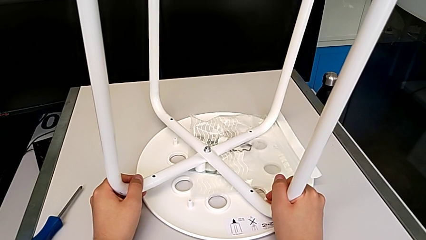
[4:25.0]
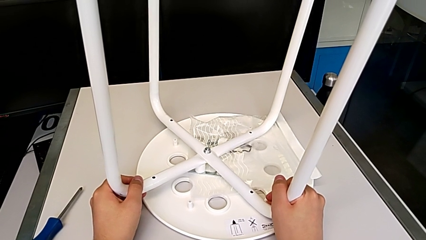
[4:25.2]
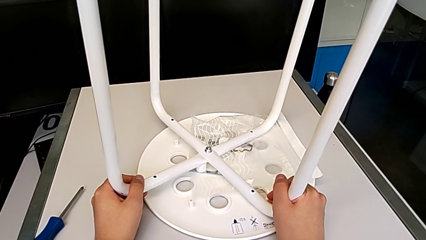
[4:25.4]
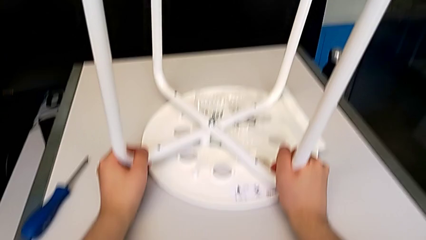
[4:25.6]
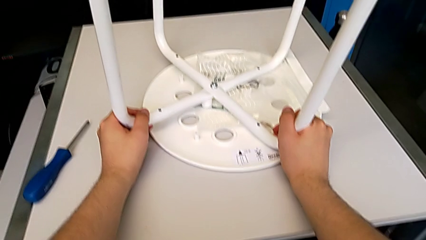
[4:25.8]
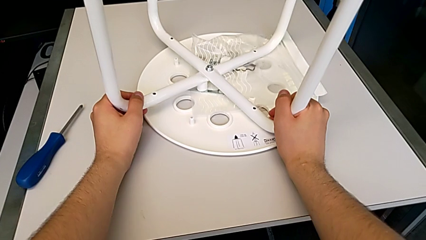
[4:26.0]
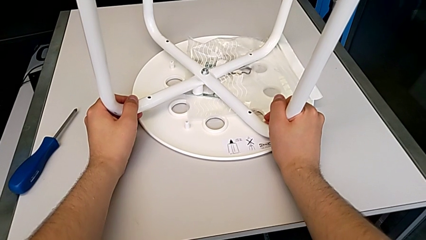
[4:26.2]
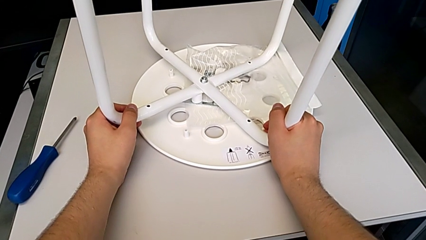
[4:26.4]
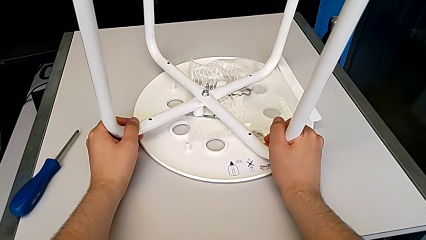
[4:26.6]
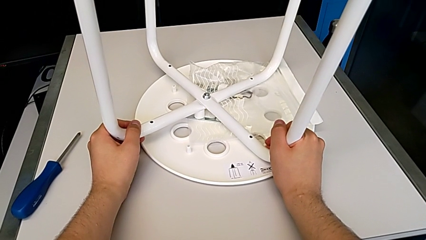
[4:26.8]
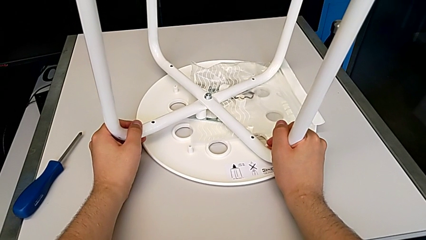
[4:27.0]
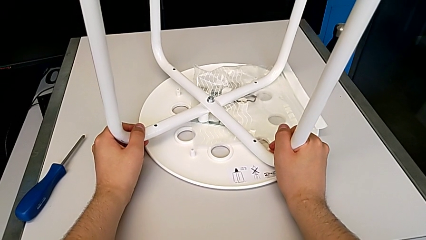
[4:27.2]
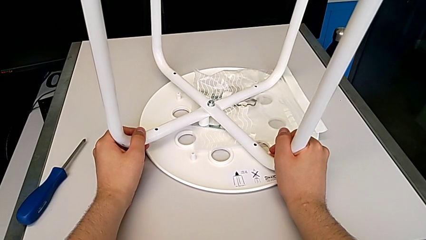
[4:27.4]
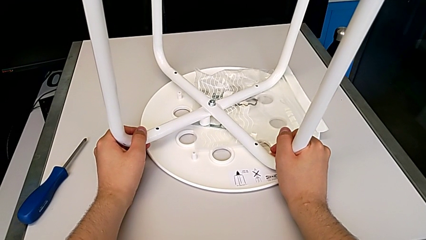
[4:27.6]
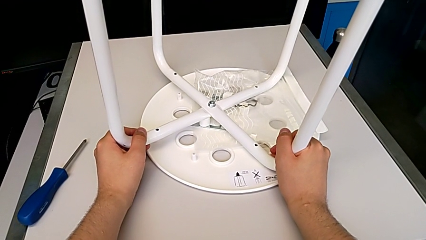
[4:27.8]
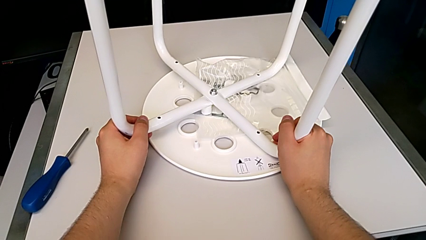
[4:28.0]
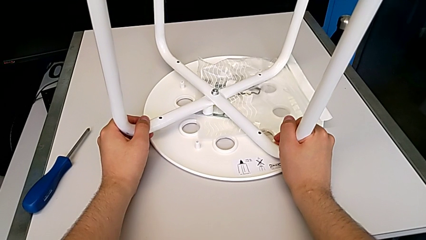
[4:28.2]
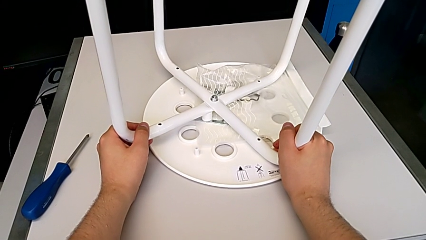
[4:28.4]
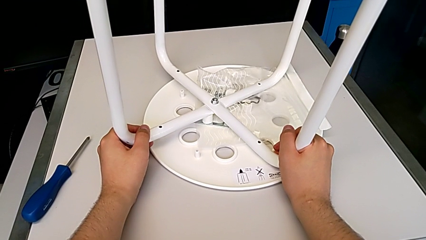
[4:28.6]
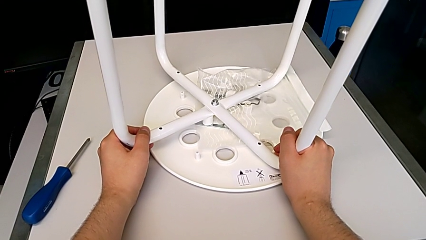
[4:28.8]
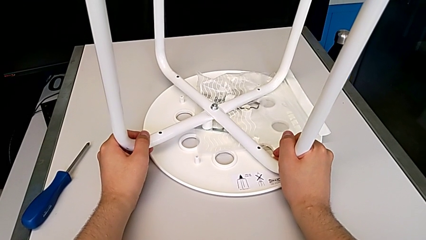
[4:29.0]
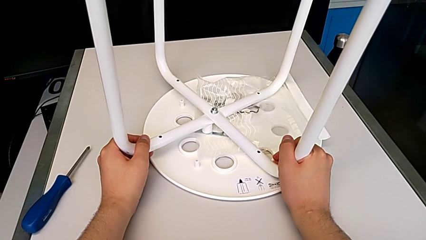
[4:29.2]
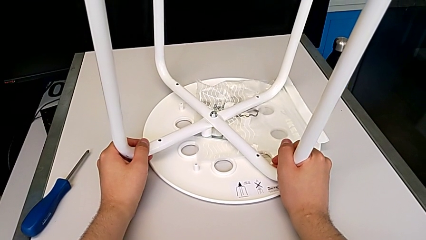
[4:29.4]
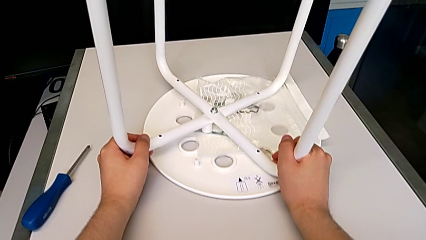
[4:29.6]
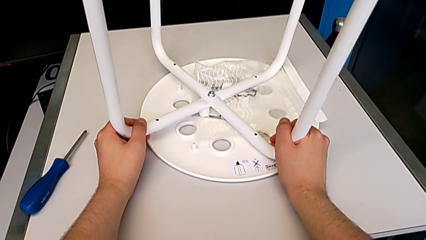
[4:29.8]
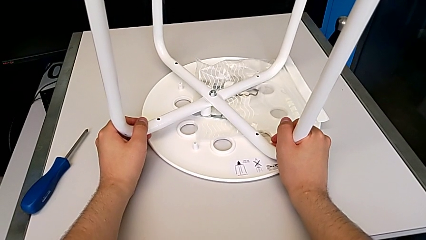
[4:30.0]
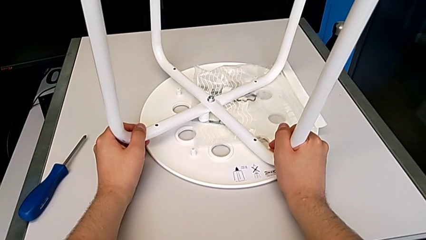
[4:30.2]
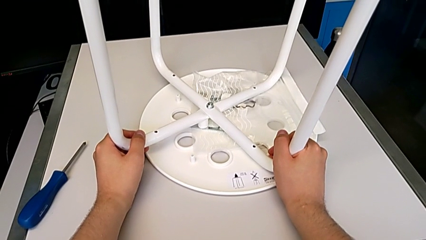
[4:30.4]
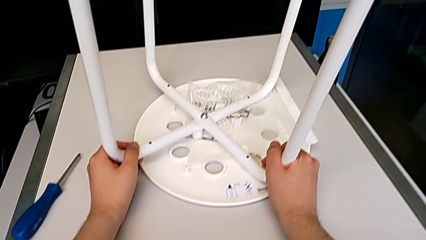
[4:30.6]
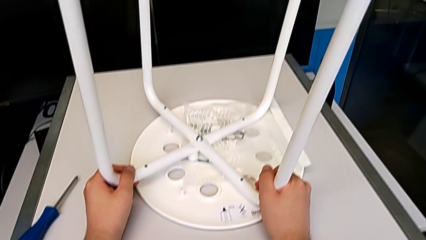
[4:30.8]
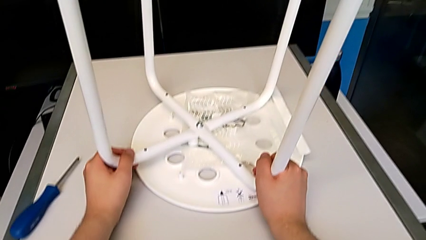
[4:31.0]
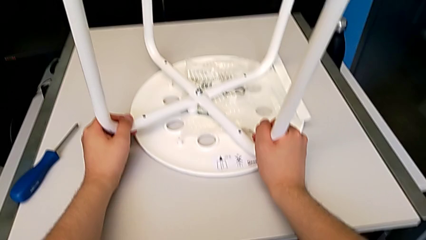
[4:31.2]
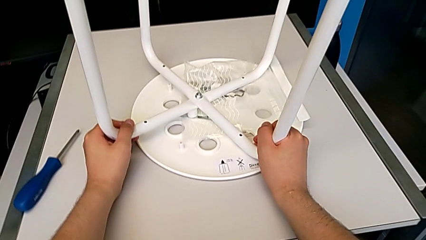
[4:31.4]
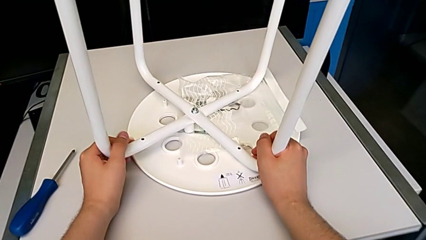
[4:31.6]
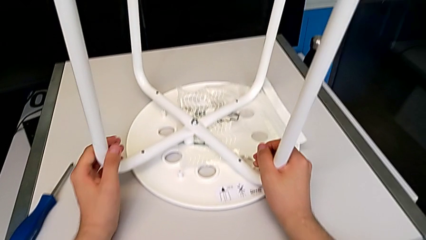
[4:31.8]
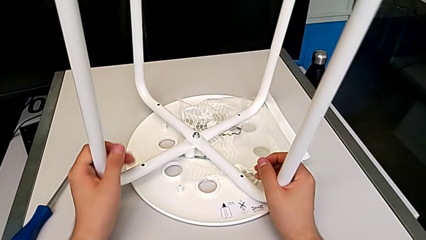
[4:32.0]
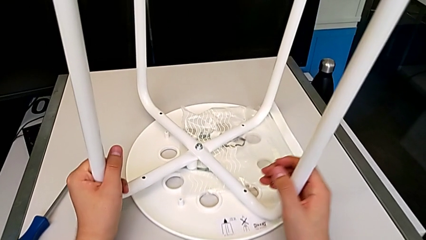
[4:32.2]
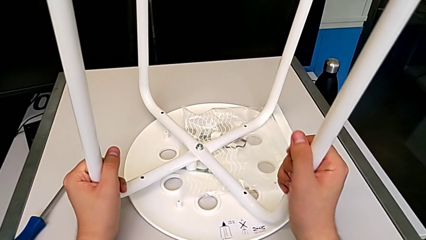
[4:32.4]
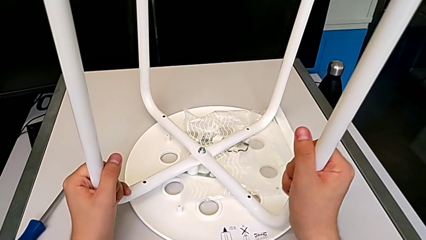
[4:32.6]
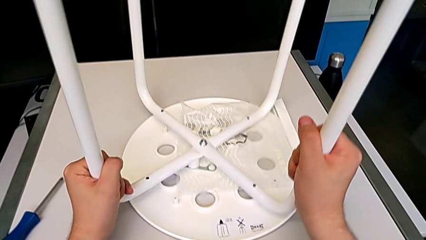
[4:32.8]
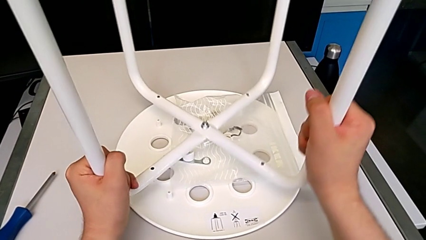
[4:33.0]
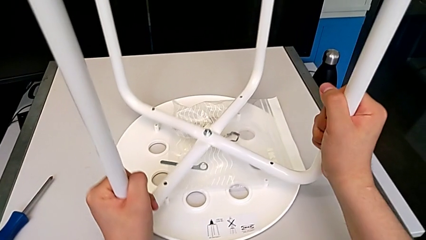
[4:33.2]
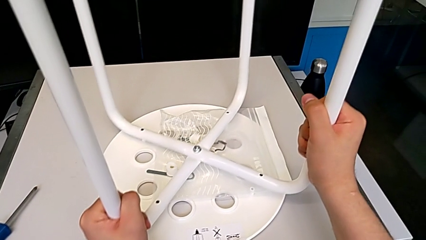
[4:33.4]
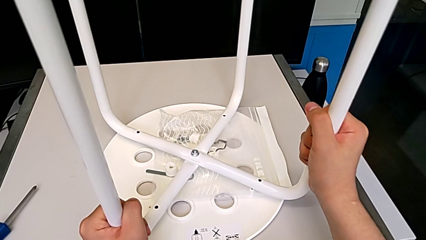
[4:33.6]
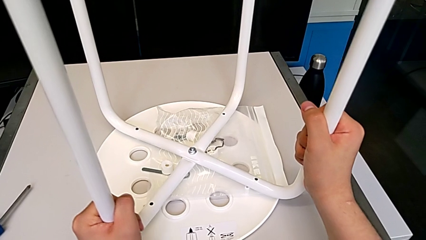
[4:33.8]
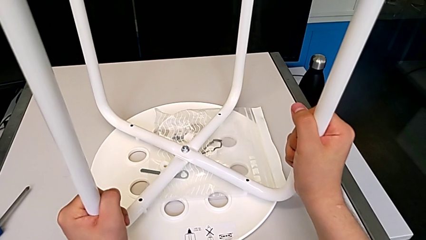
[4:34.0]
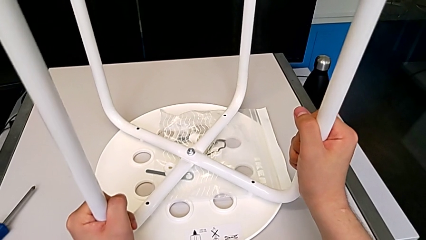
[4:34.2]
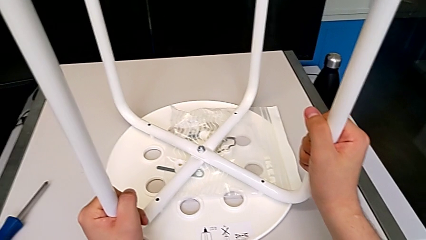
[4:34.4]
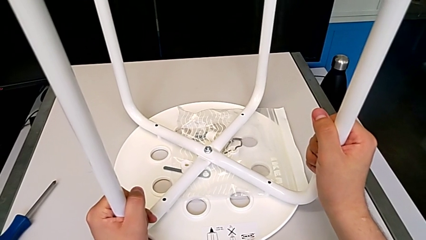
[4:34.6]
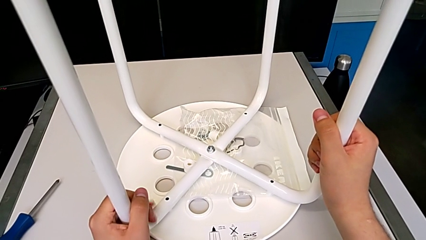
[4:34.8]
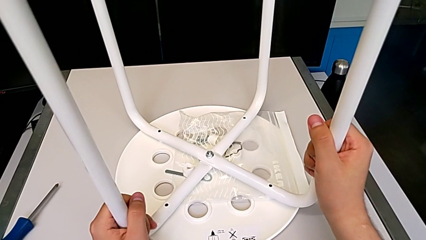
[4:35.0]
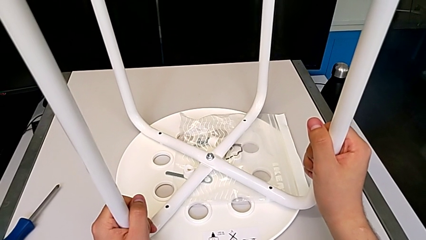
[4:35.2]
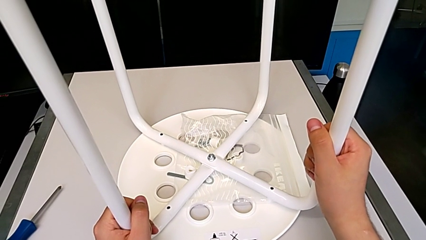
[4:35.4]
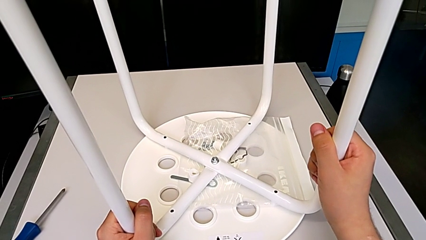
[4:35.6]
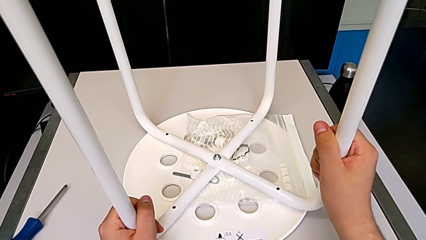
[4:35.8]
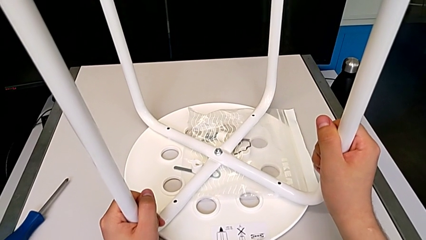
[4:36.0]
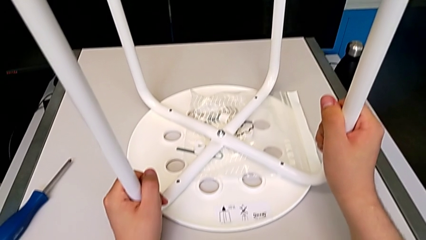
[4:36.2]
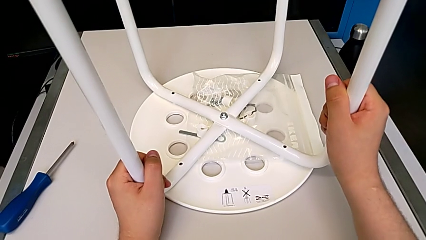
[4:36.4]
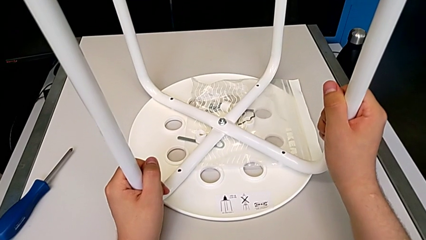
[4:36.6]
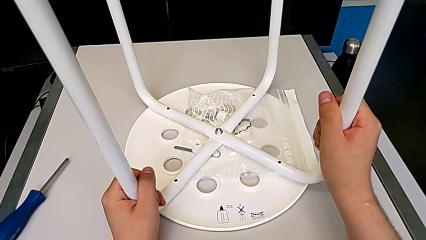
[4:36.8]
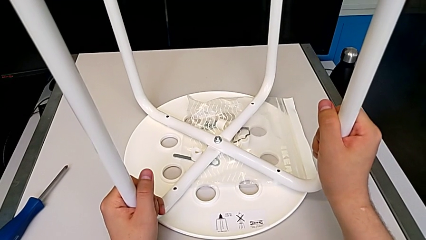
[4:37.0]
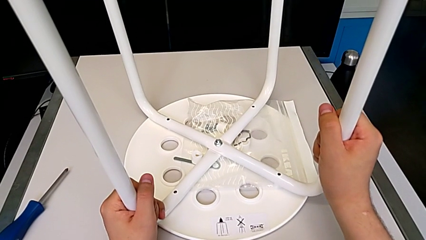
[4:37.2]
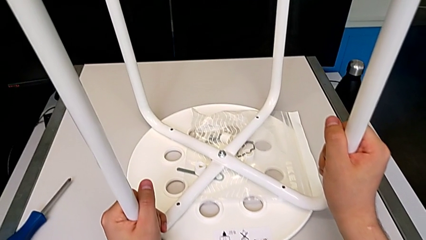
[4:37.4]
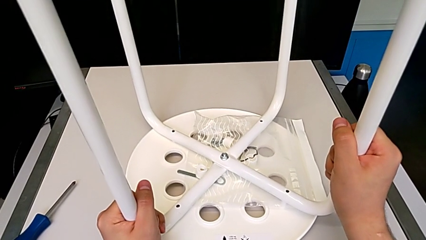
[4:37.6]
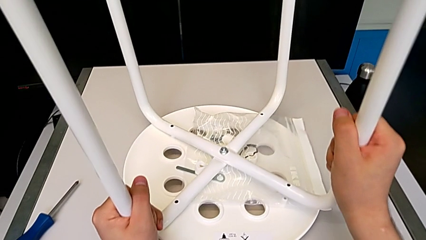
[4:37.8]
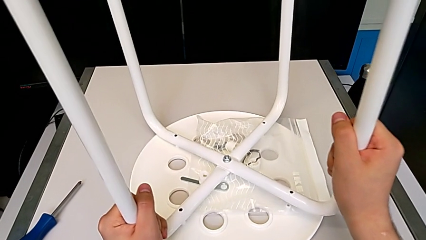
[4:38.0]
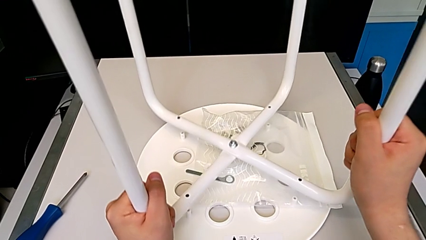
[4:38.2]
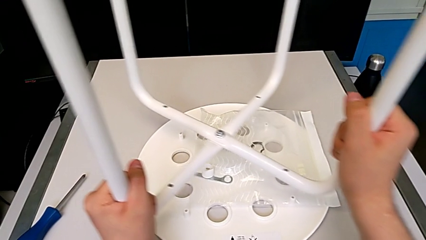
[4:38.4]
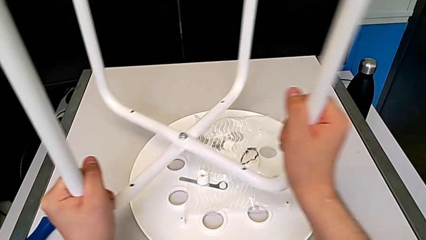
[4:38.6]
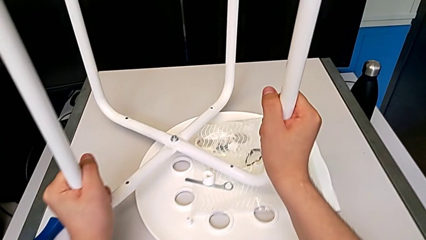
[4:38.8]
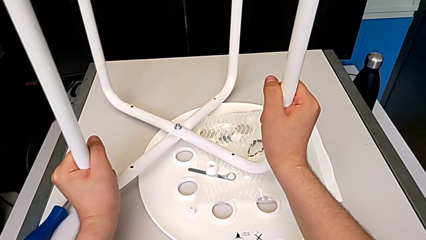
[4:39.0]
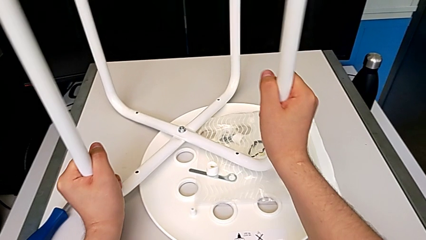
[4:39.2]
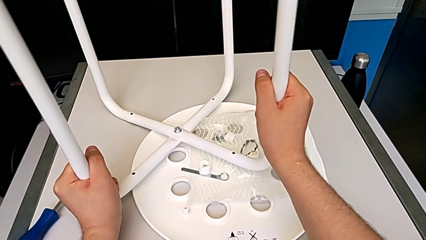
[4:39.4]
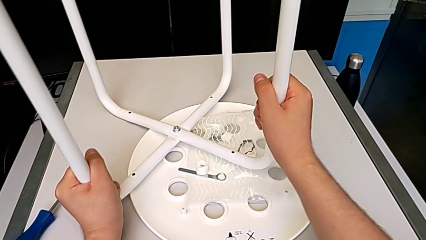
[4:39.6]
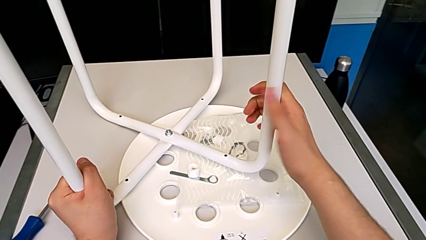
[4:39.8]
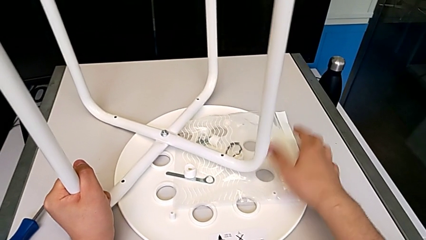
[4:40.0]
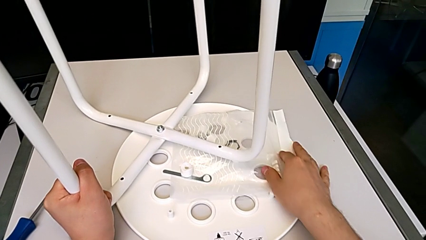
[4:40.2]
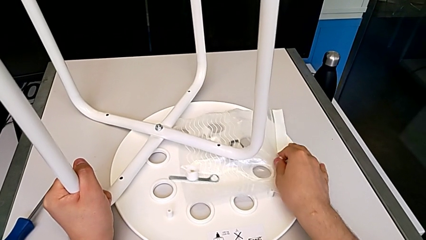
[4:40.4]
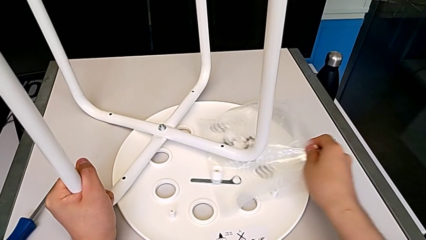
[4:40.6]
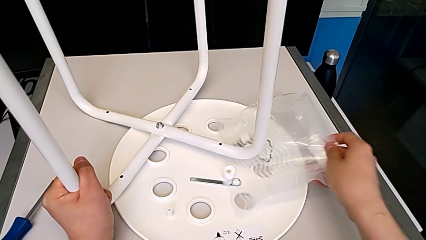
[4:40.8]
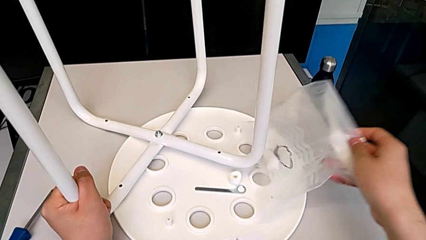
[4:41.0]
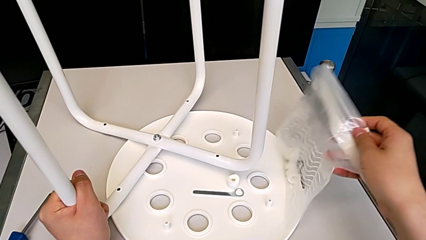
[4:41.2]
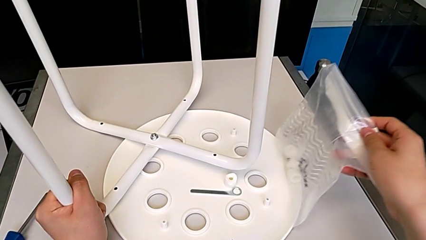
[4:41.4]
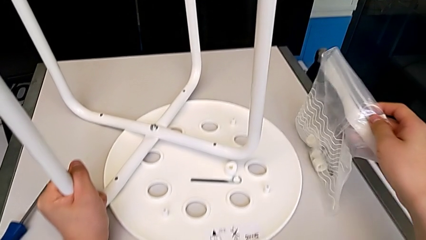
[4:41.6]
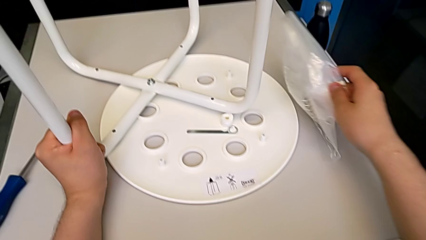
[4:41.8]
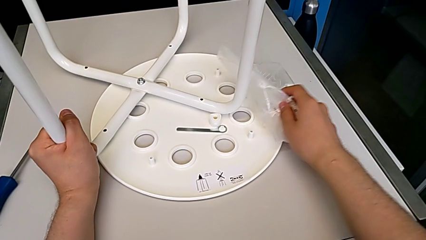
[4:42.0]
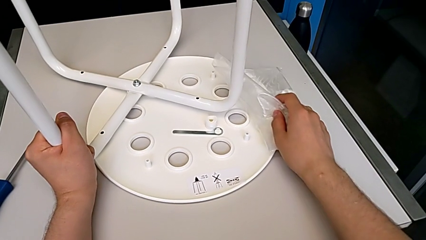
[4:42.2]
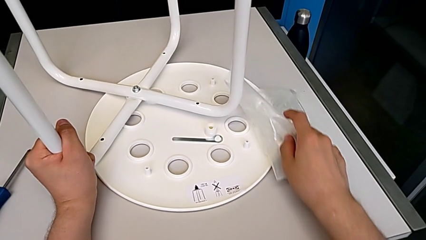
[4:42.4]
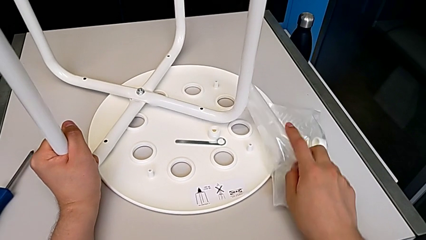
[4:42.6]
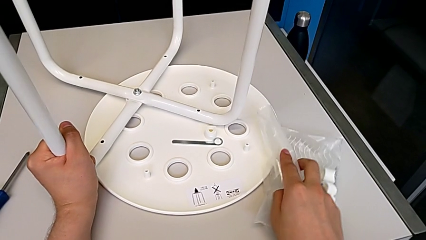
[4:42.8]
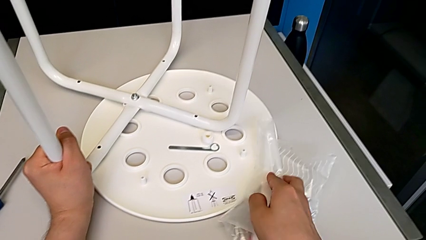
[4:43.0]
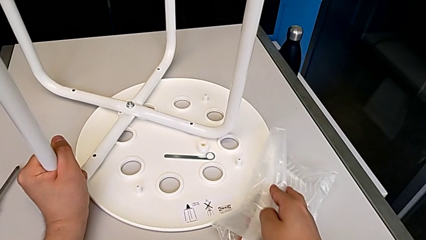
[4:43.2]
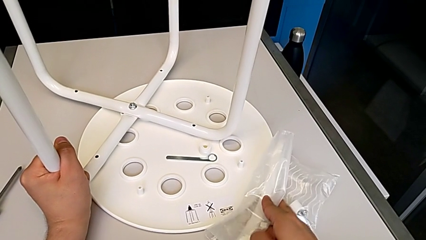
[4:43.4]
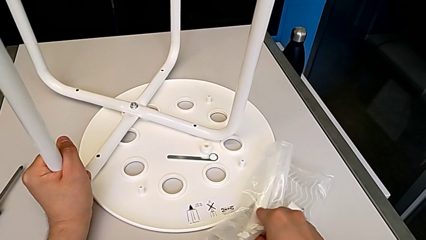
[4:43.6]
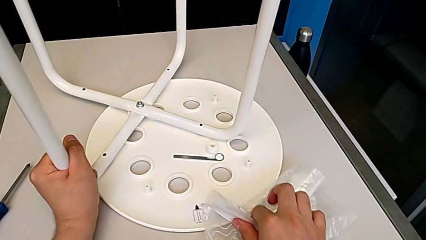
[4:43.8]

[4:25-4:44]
The camera wearer is aligning the leg of the chair with the seat. They hold the stool and begin to slide the white leg.
